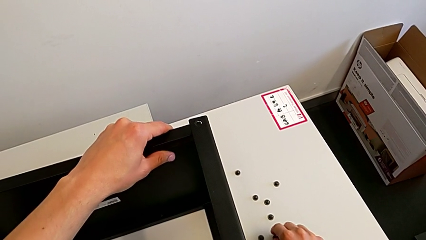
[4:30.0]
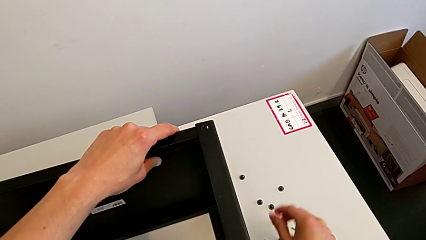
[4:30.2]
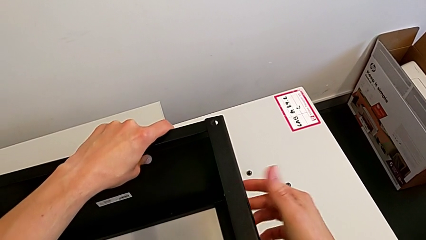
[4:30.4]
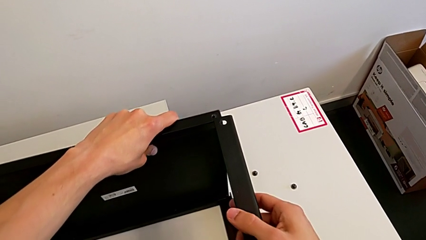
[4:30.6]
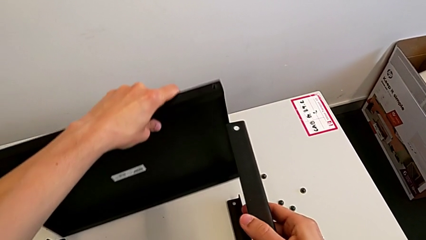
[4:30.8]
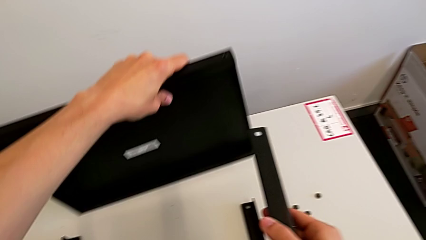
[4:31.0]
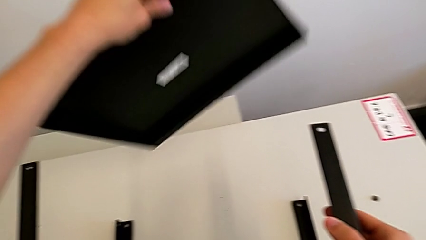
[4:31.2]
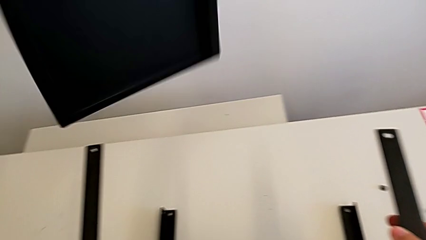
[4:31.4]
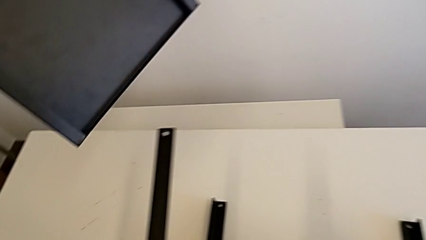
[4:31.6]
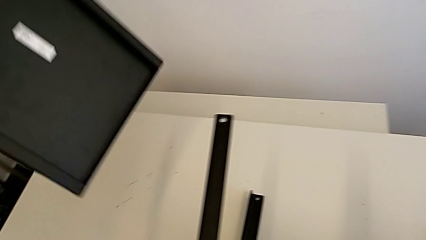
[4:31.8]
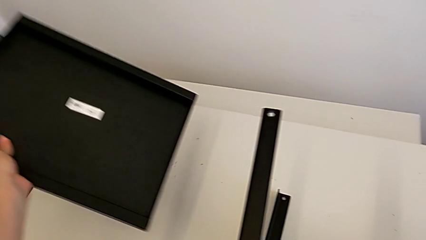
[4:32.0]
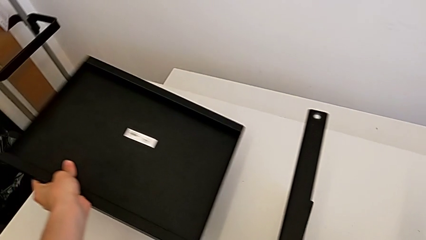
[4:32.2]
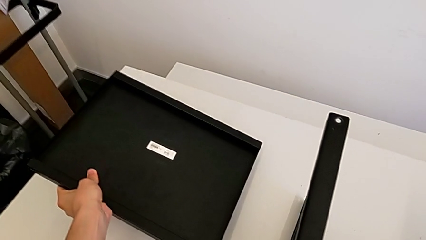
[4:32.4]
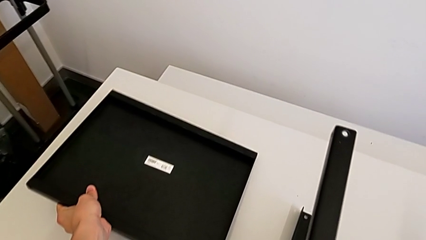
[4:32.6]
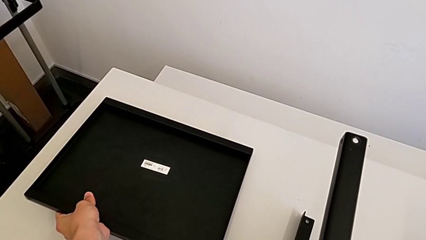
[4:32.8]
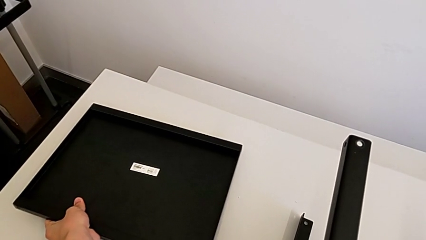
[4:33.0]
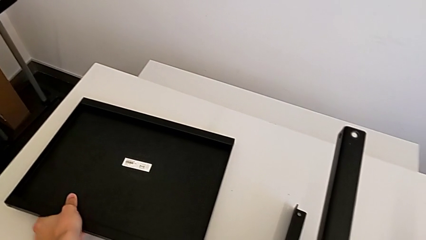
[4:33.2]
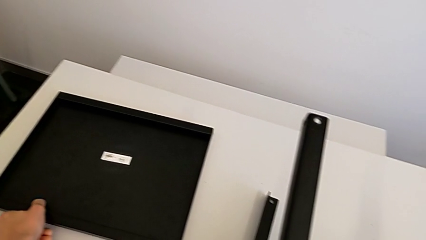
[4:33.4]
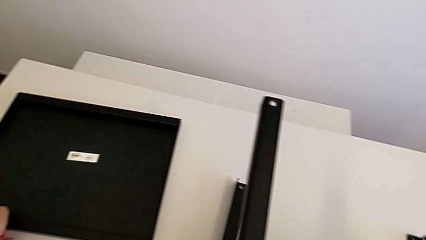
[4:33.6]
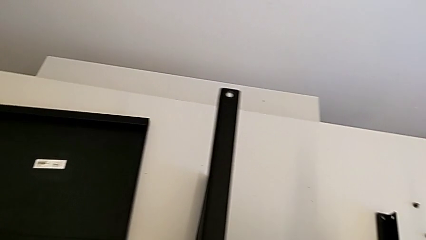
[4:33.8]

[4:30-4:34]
The camera wearer is disassembling the top table. They disassemble the top tray and place the tray.

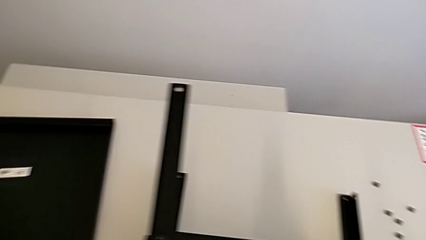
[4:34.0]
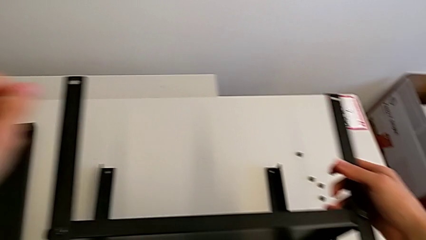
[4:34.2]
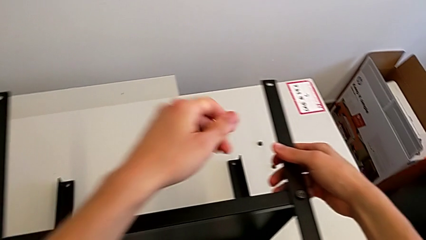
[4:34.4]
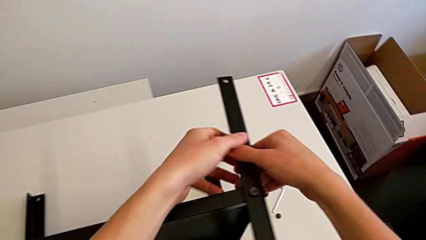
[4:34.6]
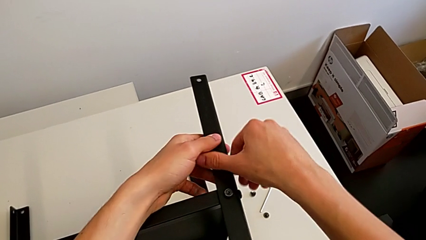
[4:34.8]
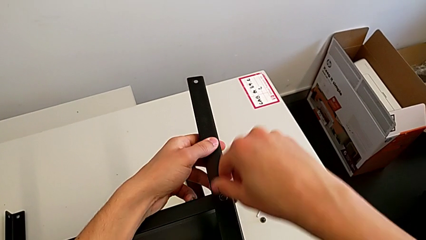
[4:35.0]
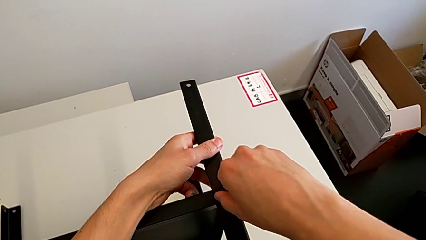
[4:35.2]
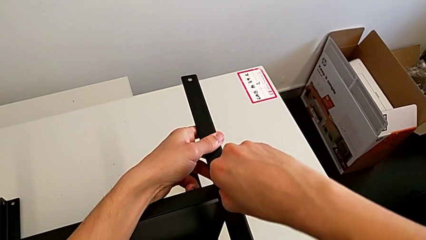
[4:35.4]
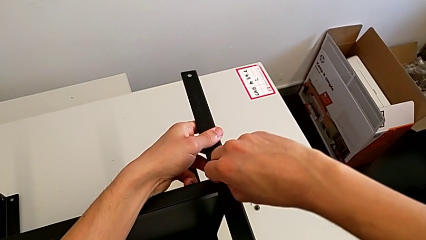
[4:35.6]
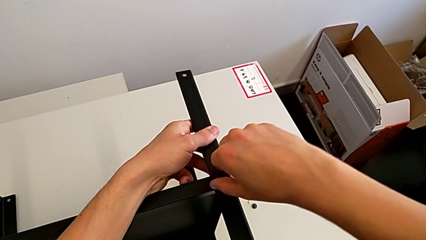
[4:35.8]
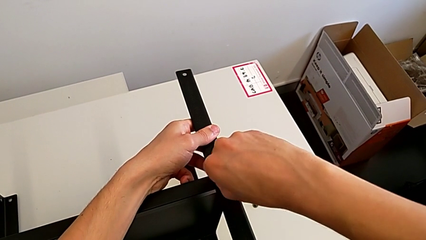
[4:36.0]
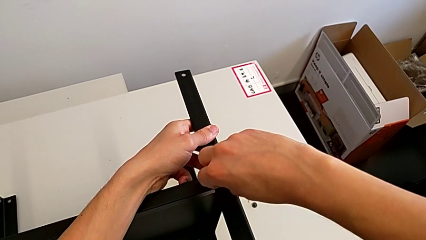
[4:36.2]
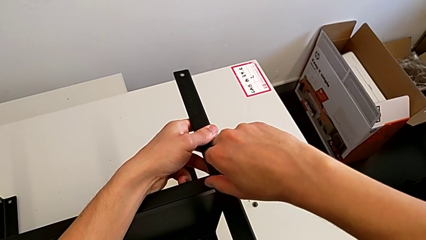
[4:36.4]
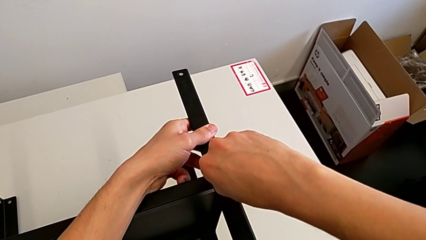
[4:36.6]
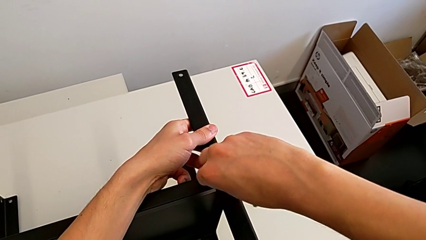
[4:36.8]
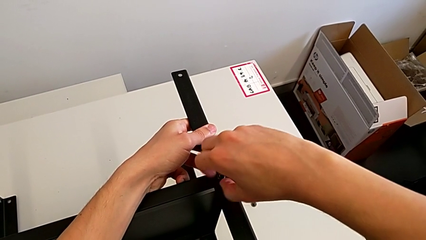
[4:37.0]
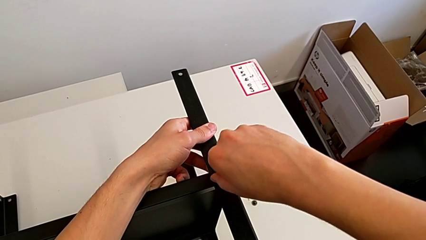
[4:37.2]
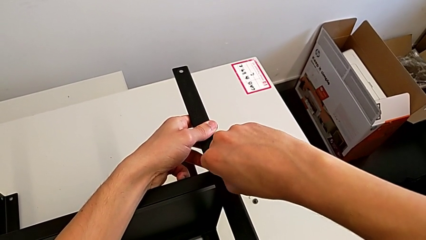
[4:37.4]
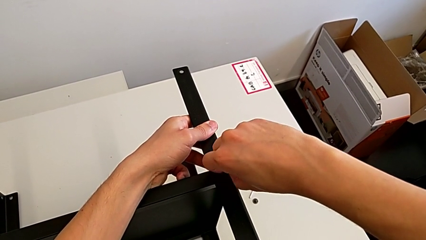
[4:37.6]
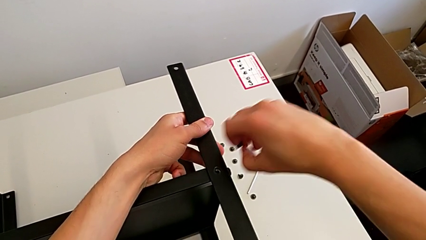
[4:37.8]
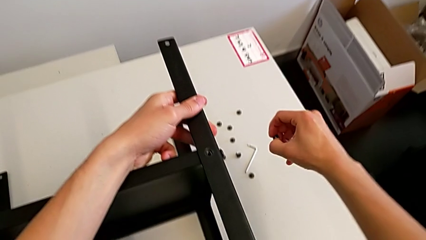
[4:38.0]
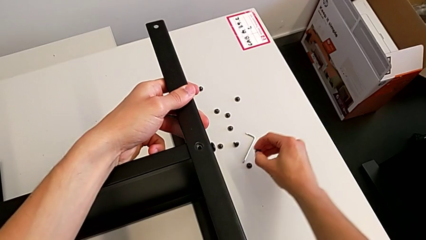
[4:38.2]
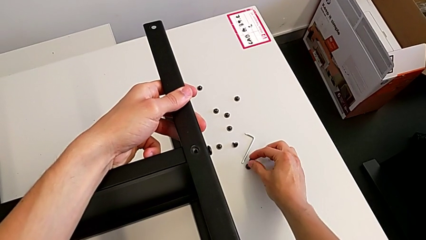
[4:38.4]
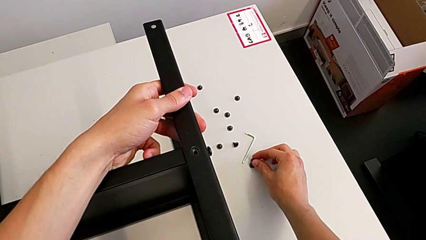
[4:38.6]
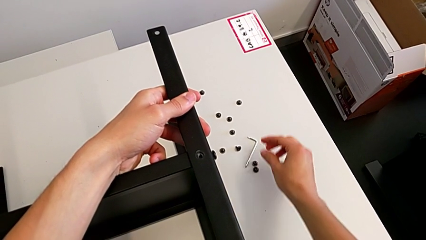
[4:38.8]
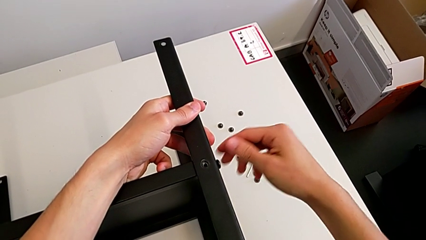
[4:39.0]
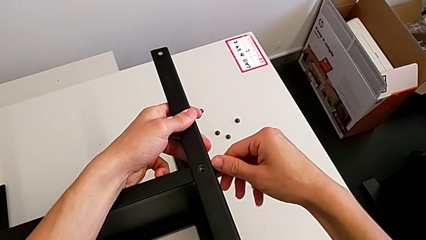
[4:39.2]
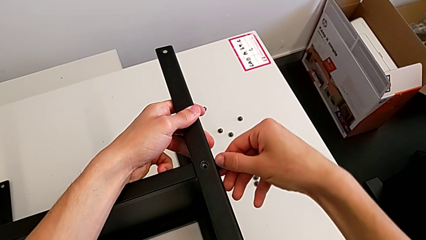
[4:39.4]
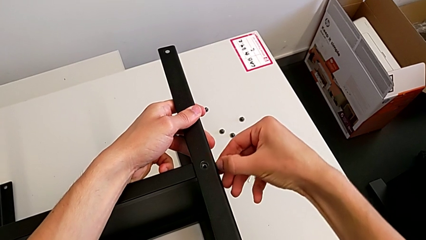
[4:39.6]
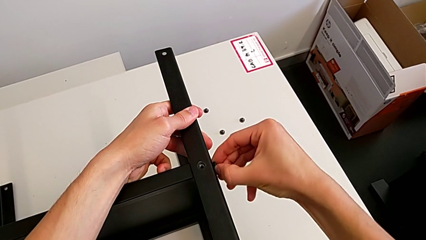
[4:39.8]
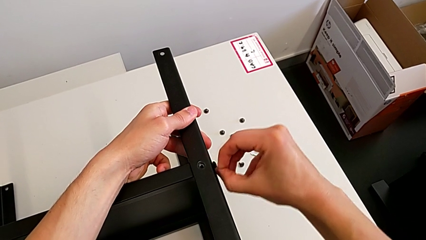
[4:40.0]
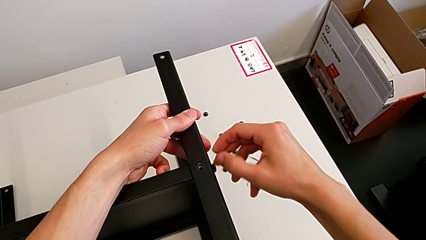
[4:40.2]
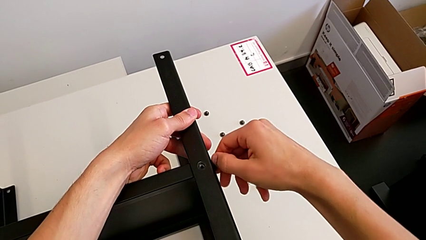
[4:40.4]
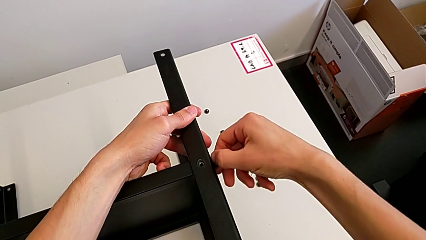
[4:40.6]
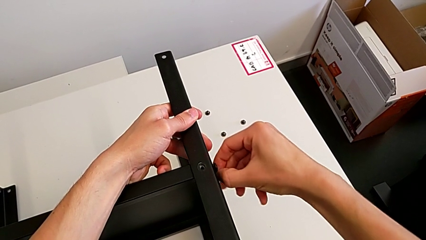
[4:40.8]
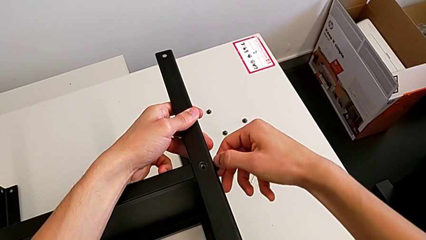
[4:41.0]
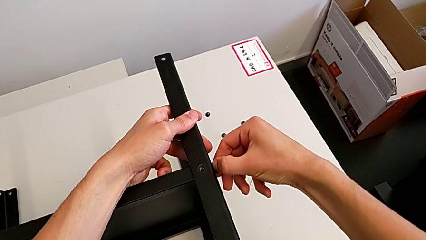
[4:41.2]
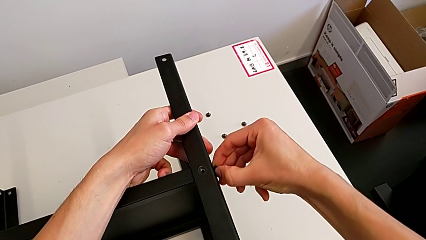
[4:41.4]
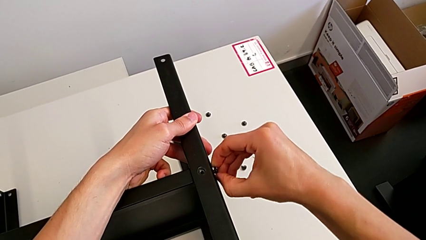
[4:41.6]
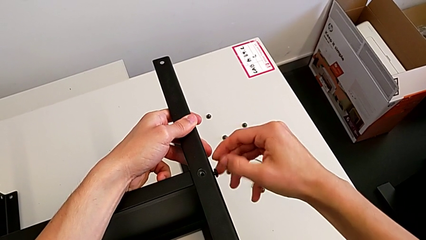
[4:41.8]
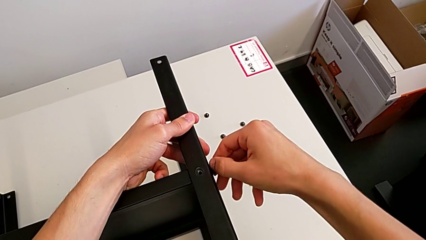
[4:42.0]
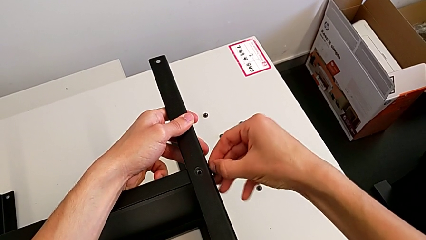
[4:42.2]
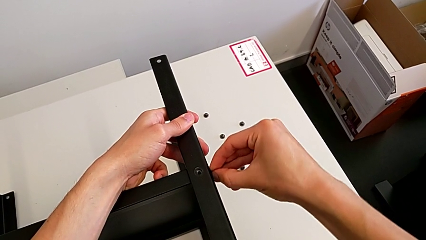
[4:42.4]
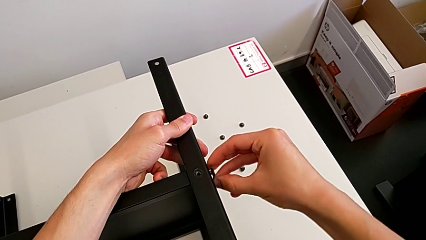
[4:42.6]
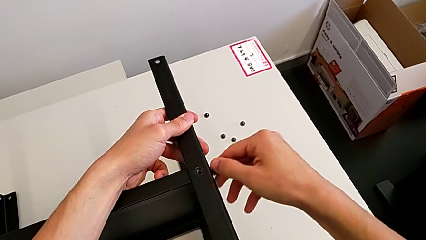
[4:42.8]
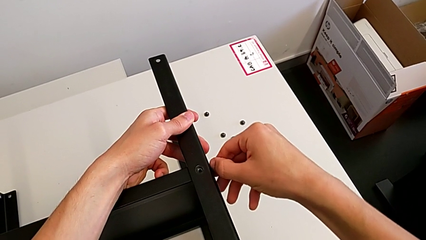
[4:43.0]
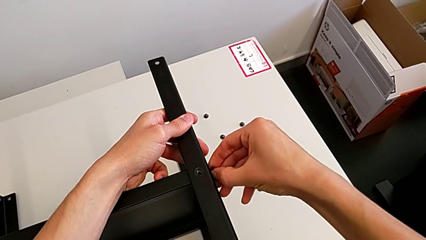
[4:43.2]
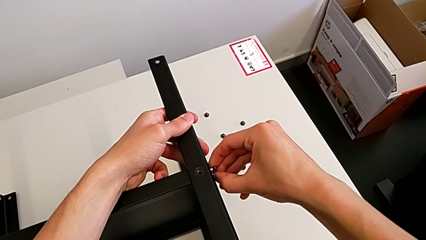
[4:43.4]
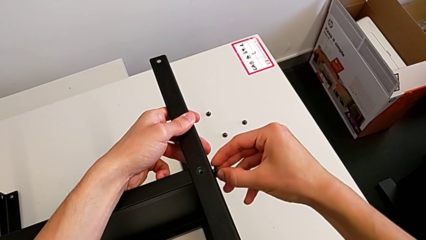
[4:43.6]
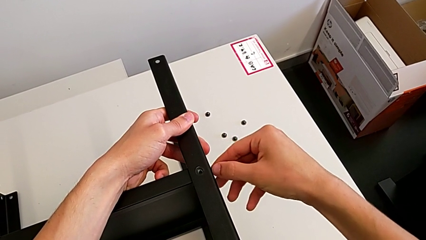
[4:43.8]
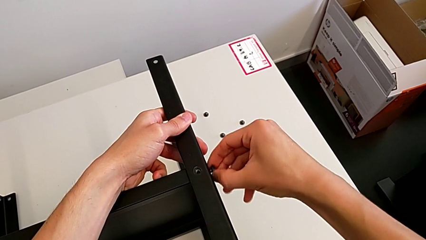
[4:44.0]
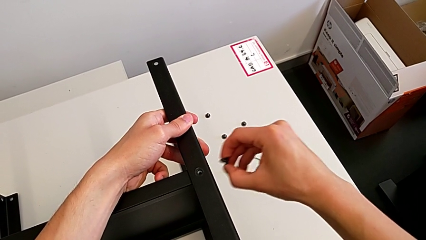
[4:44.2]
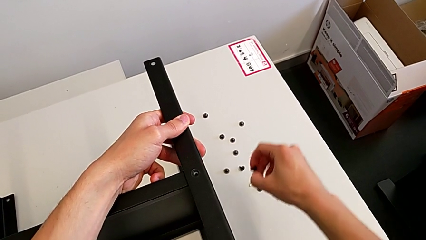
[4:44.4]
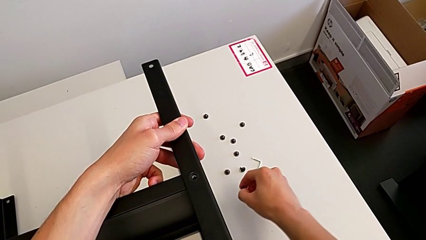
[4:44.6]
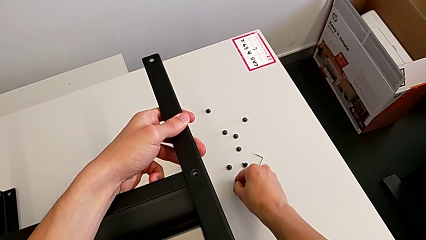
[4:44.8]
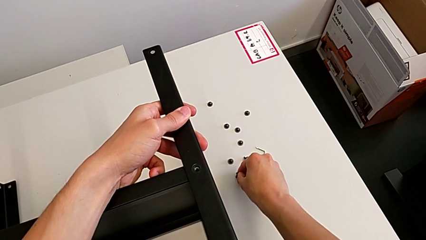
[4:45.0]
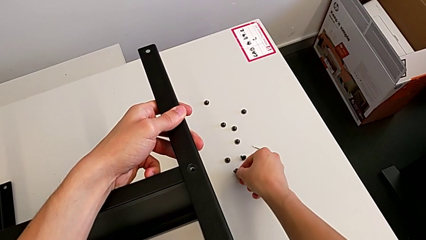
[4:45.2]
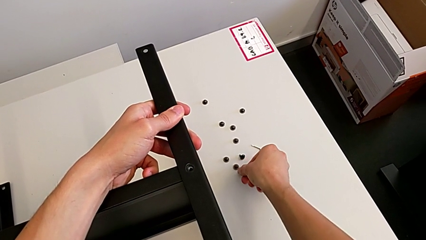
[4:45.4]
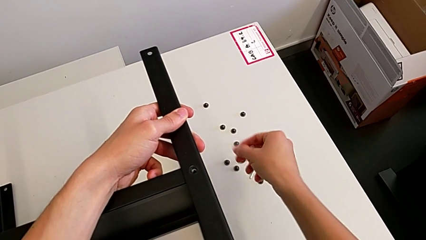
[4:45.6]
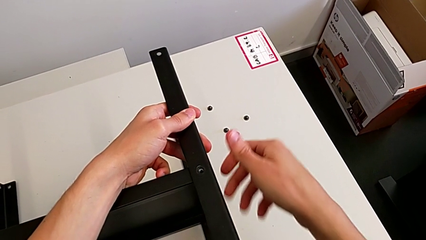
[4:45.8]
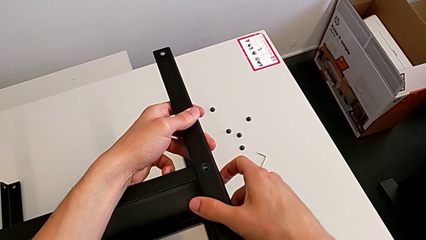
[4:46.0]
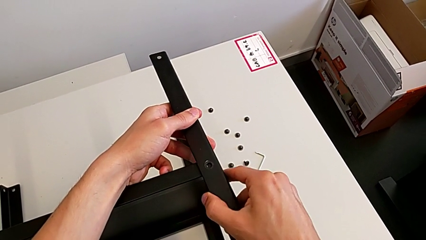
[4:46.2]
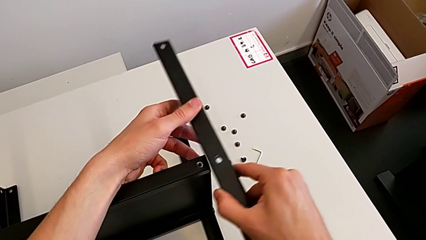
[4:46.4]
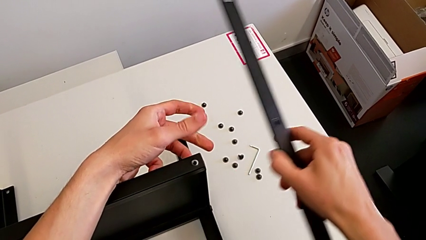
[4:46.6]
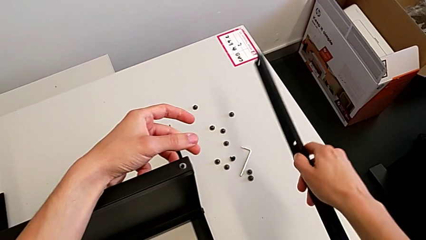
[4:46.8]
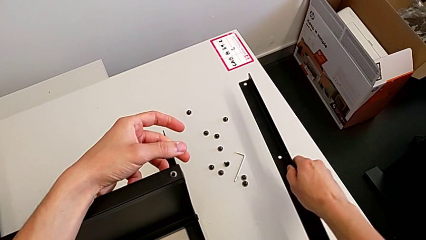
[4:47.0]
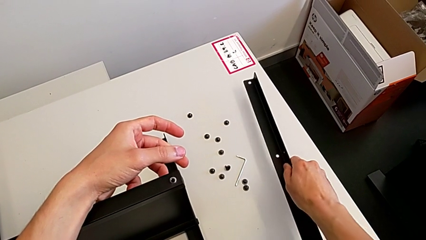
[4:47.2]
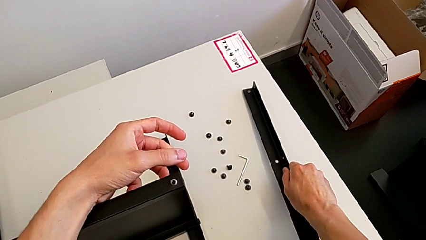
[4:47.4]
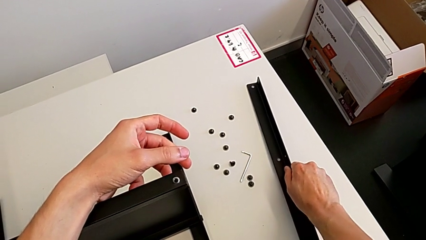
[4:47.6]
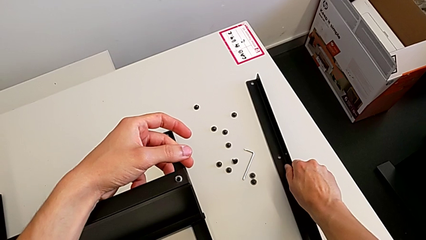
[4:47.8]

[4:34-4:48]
The camera wearer unscrews the second screw. They grab the leg, unscrew the hex socket head, disassemble it and place it. They unscrew the hex socket head, disassemble it and place it. They disassemble the leg and place it.
